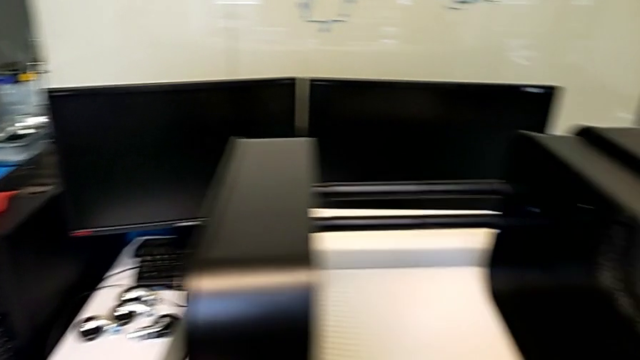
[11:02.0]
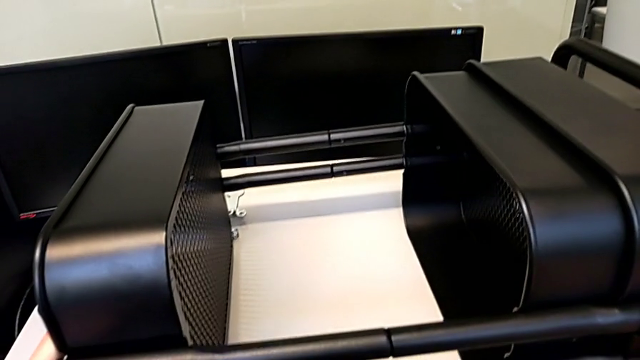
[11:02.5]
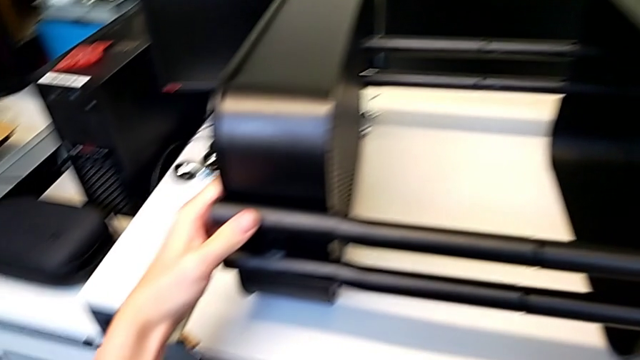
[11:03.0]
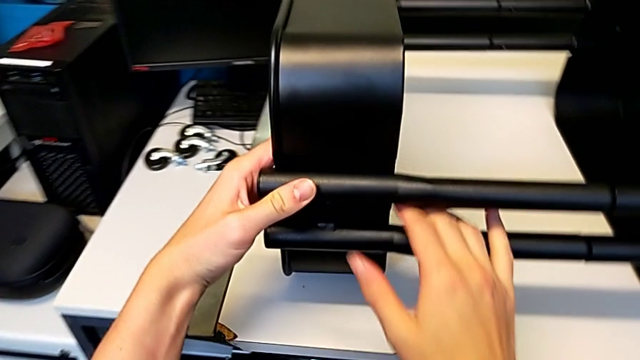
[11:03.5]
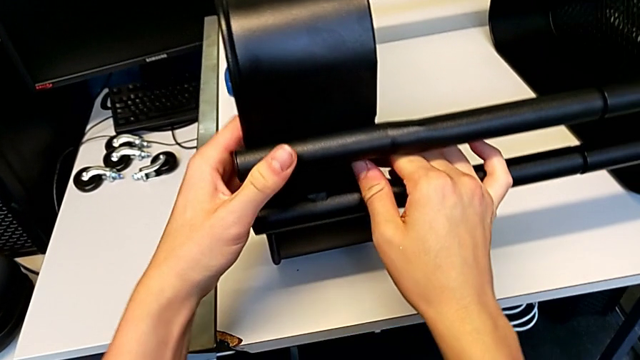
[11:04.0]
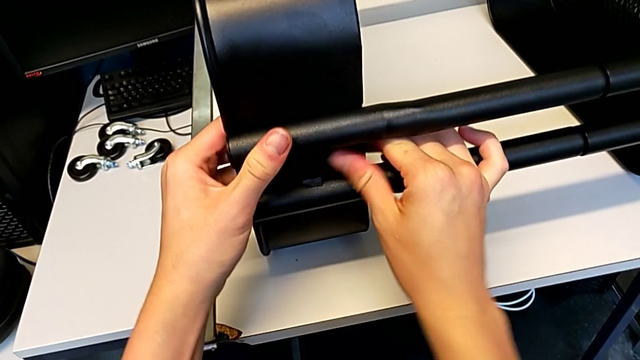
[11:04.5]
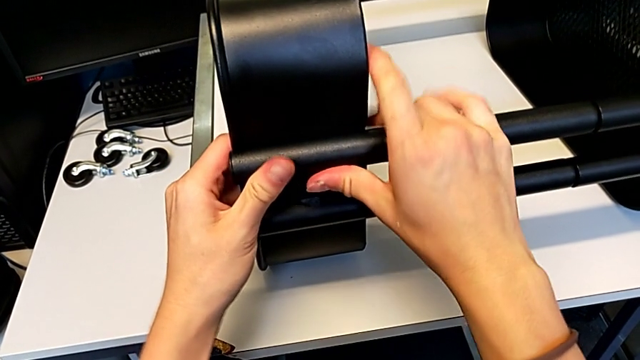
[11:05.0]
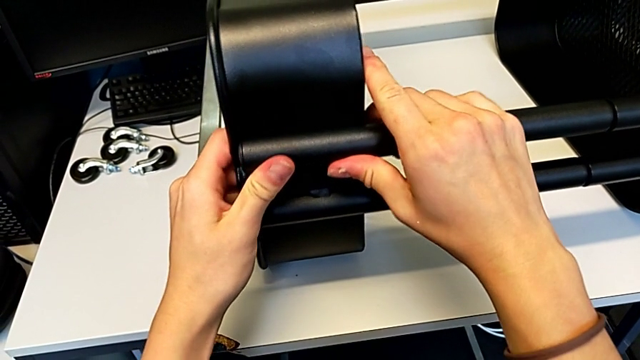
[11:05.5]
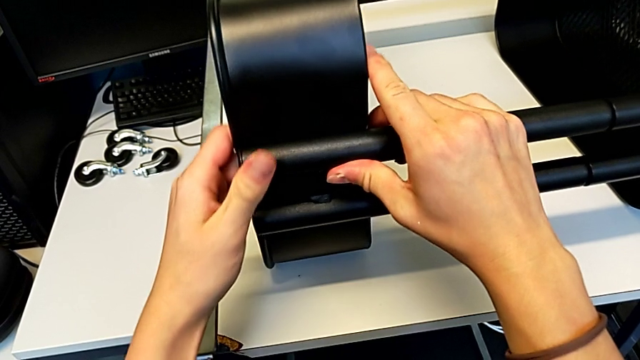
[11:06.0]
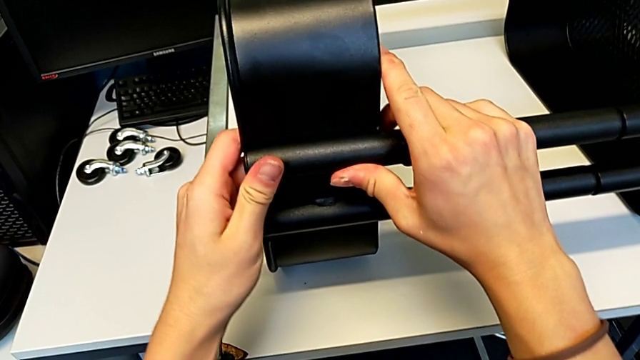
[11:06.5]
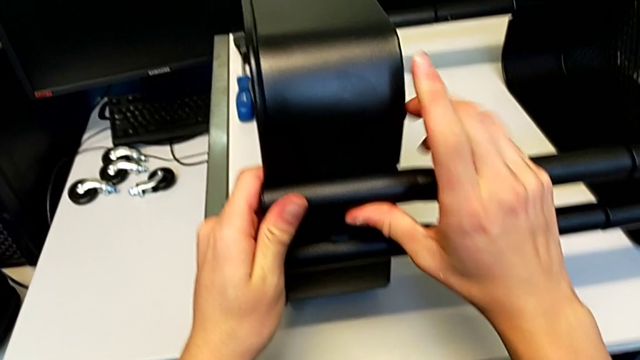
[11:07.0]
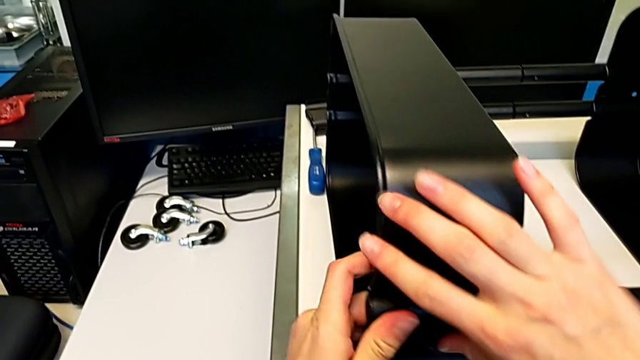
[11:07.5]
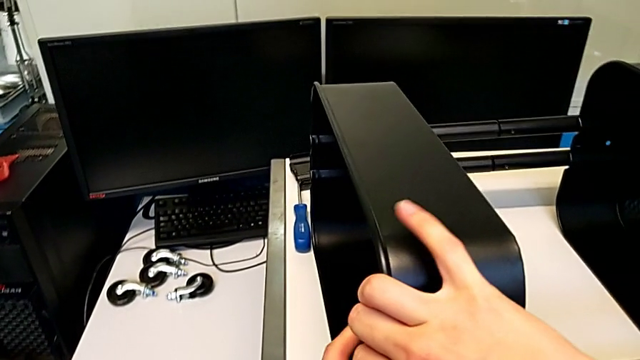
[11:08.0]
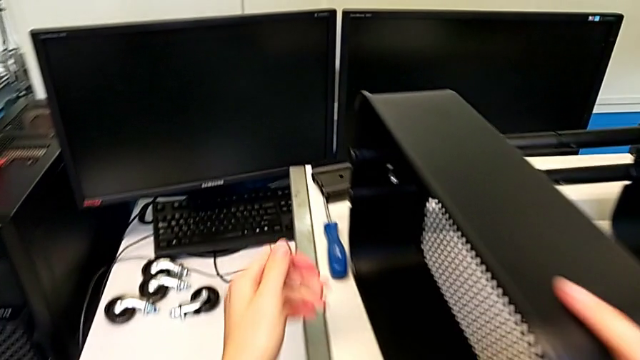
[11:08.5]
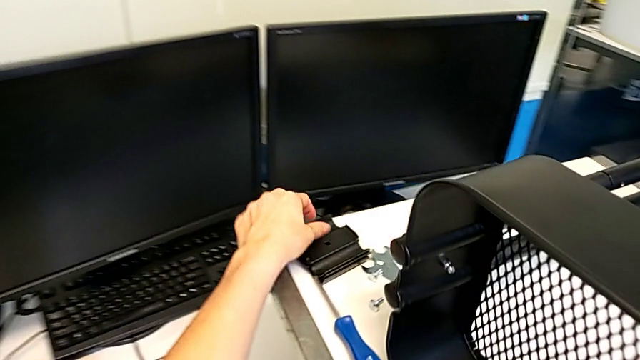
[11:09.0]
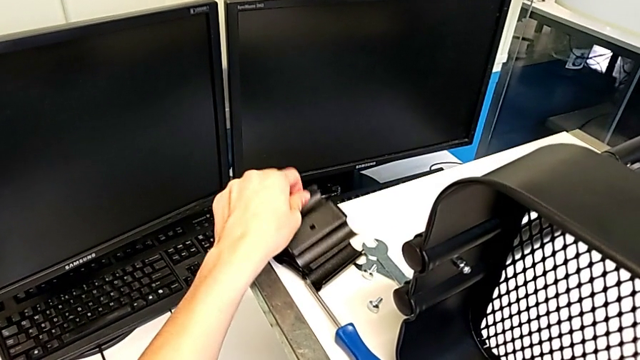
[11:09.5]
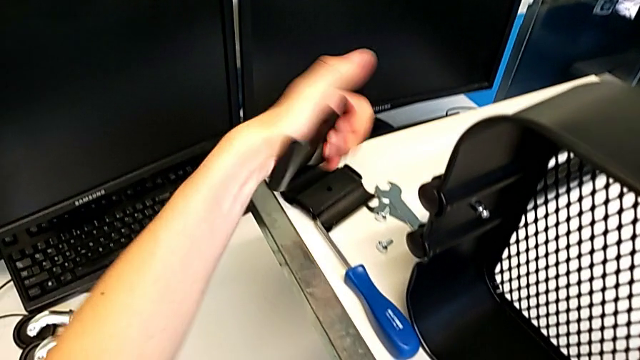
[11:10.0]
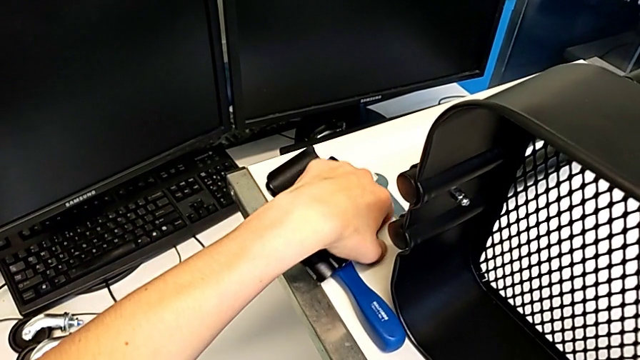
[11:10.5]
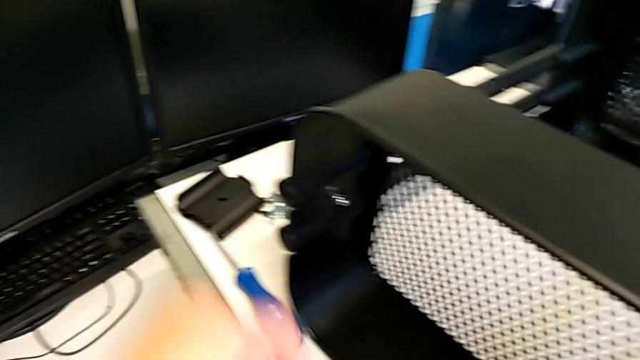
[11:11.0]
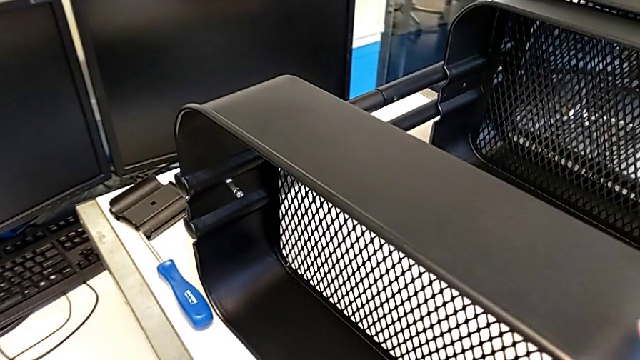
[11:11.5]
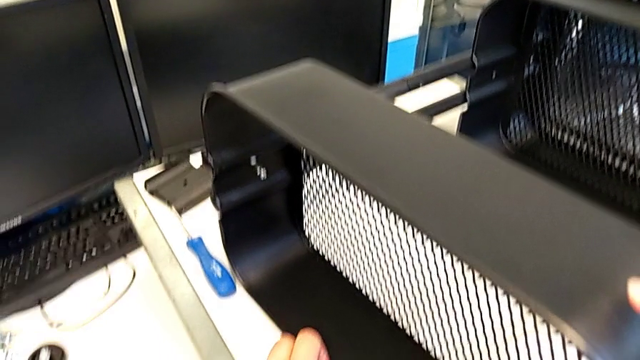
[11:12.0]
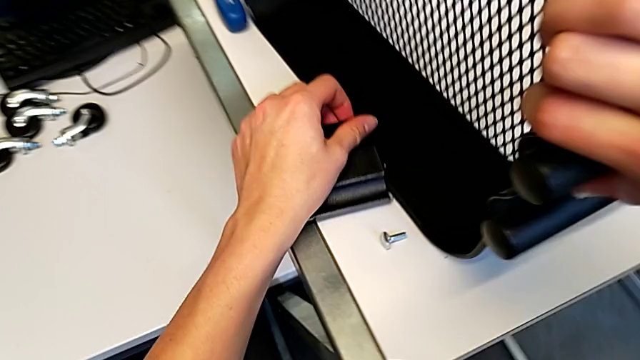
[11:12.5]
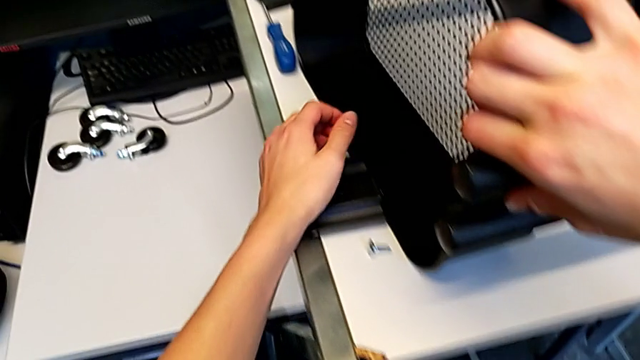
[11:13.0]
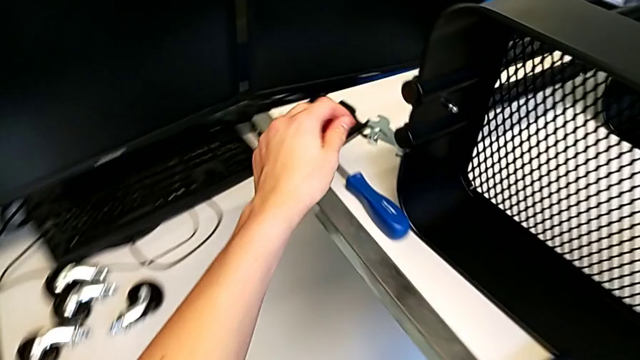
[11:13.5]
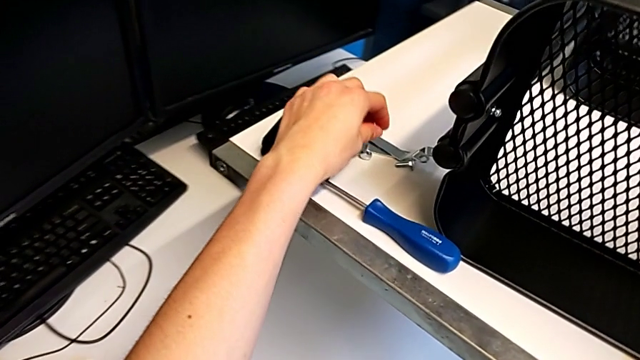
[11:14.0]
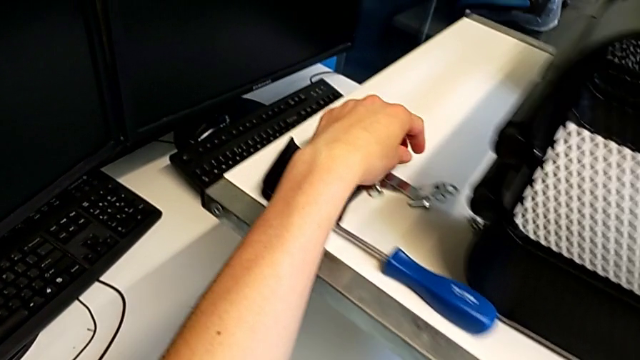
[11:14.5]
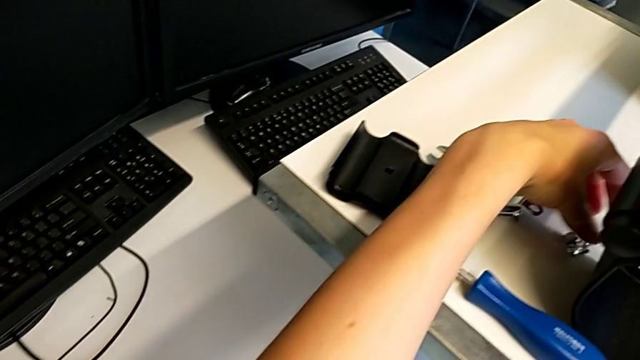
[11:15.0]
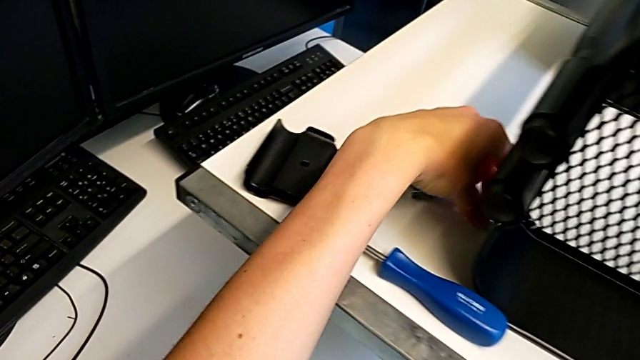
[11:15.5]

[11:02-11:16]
The camera wearer is assembling the second bracket in the top tray. They rotate the utility cart, align the grid tray, hold it, grab the bracket, grab the bolt, place it, place the bracket and grab the hexagon cap nut.

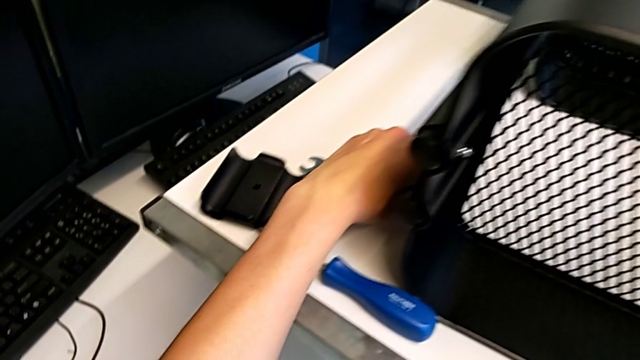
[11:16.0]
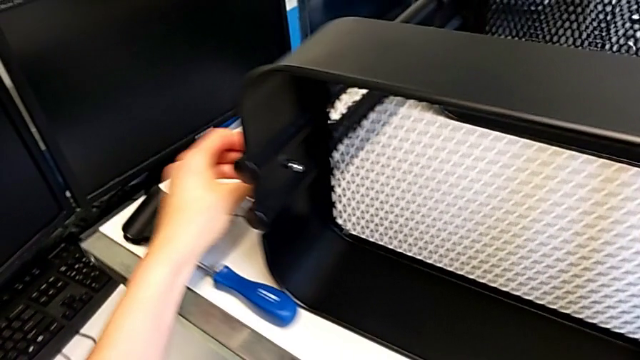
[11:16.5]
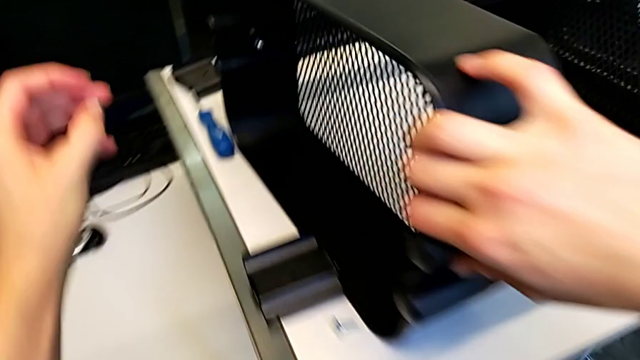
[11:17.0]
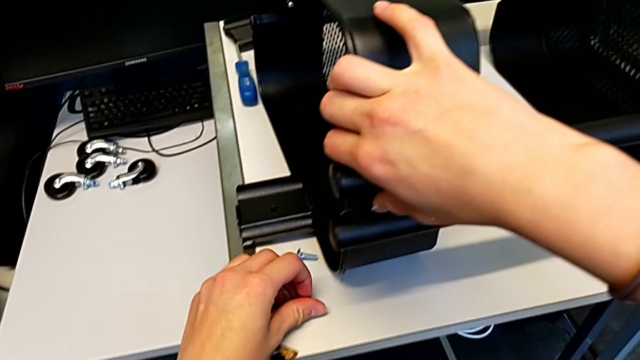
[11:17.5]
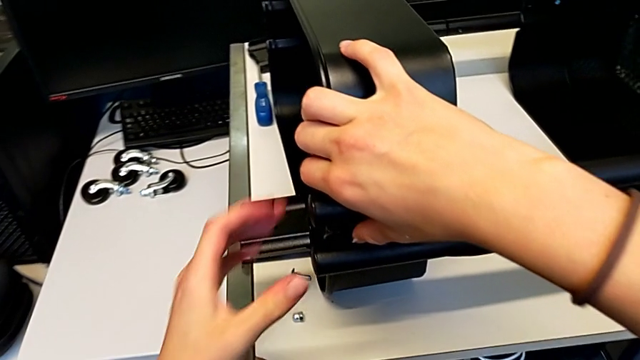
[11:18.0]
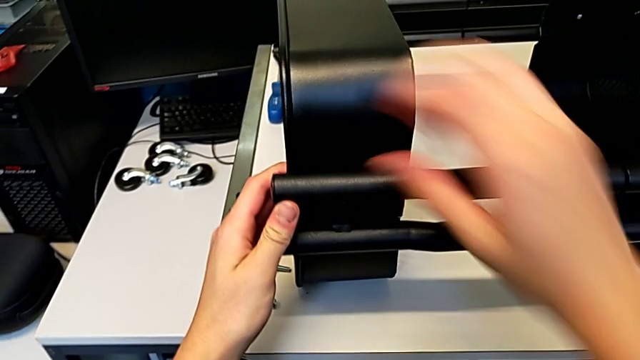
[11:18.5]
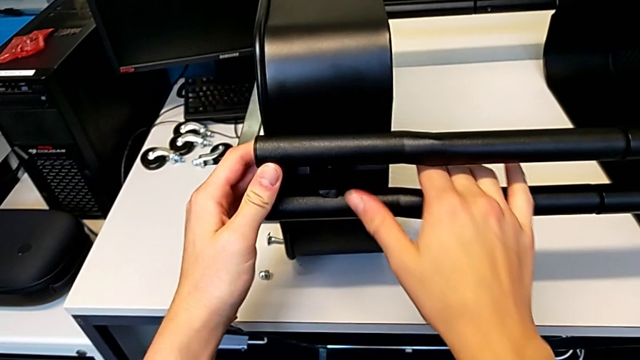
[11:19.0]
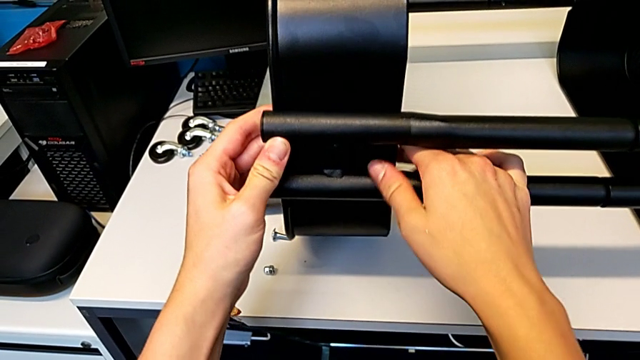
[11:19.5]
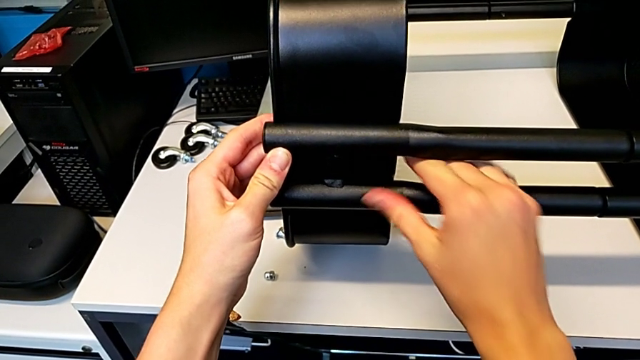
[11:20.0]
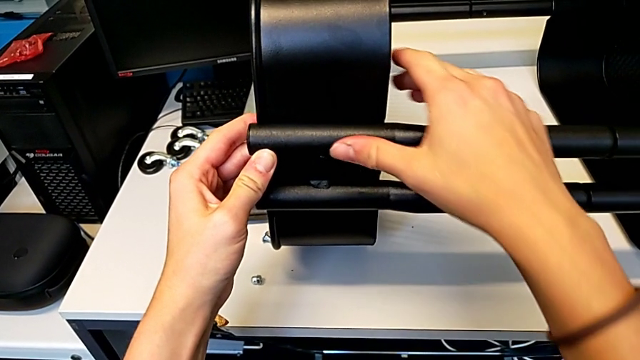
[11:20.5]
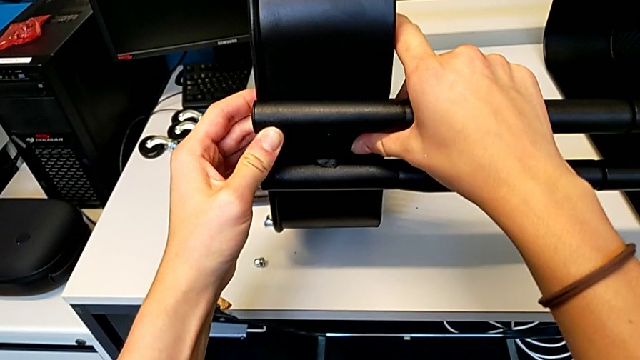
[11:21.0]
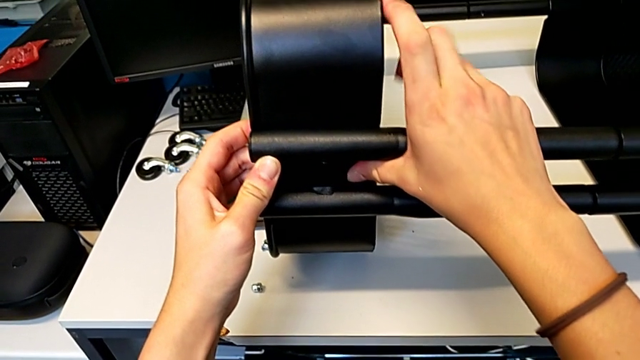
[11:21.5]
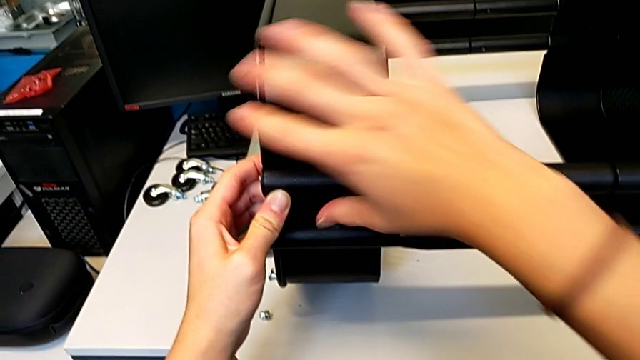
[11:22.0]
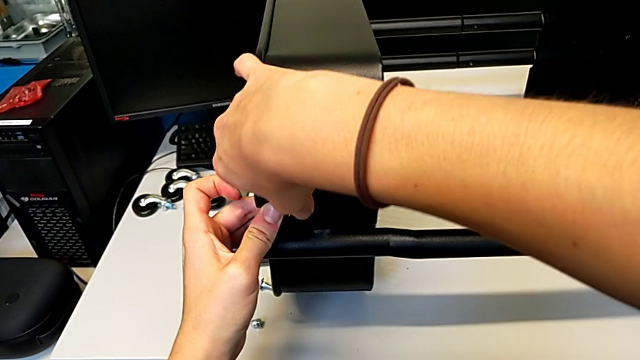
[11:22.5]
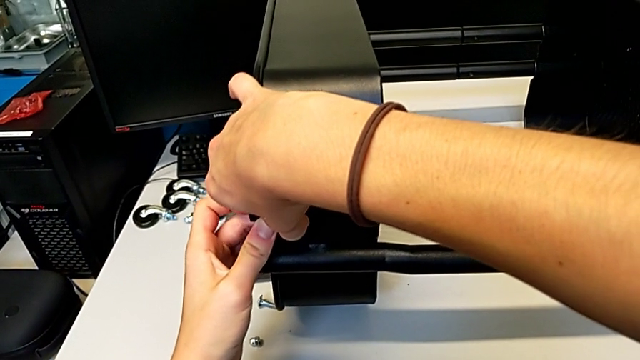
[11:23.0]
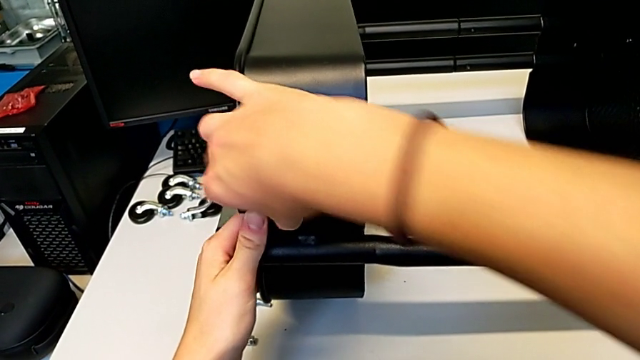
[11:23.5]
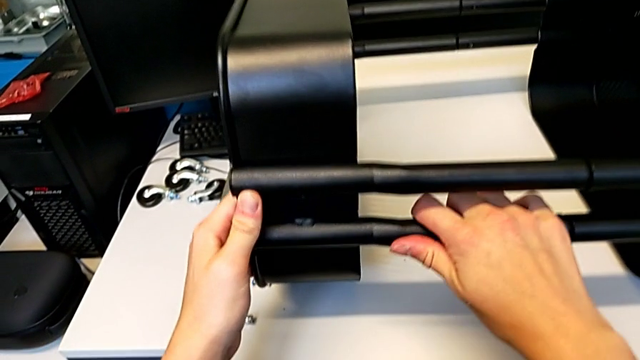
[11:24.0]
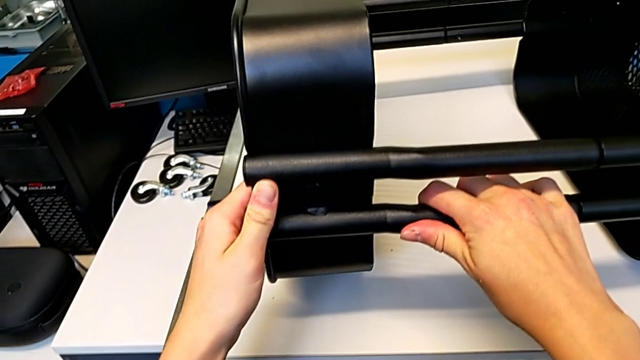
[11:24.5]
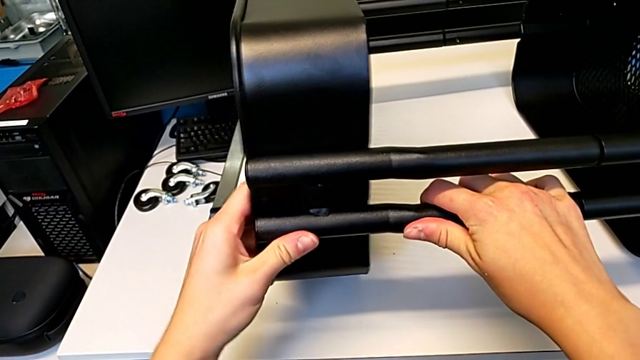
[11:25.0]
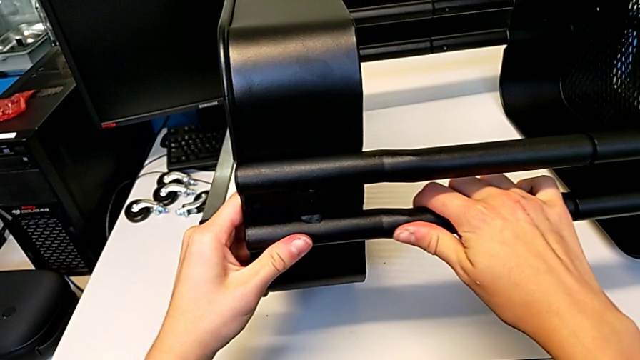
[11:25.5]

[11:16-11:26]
The camera wearer is assembling the second bracket in the top tray. They lift the hexagon cap nut, place it and begin to align the grid tray.
